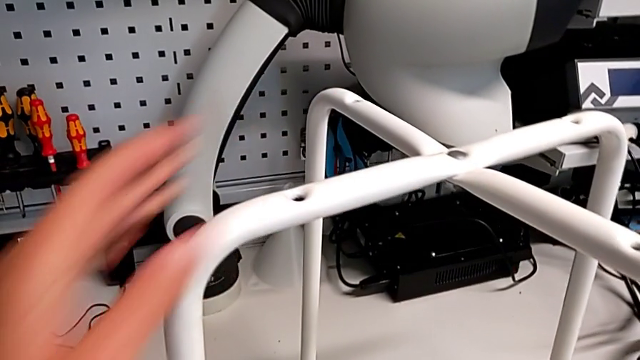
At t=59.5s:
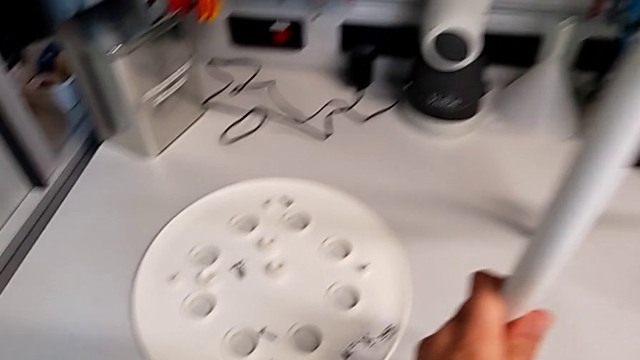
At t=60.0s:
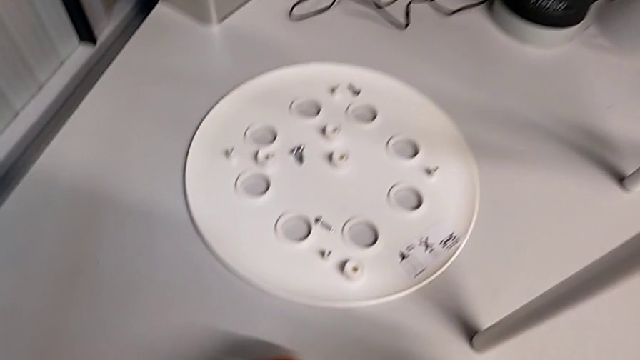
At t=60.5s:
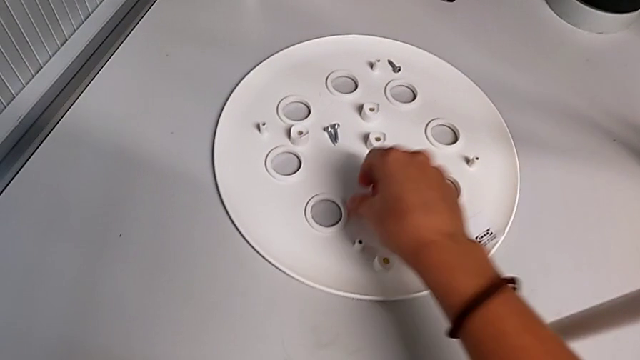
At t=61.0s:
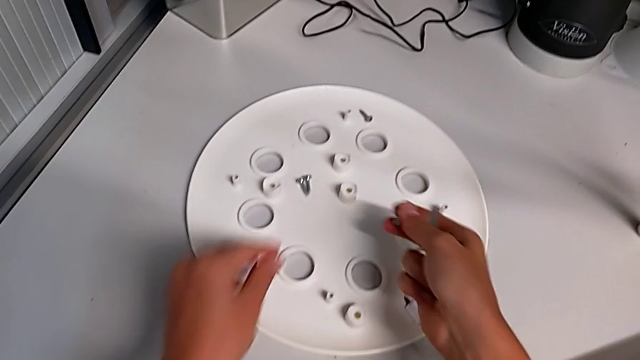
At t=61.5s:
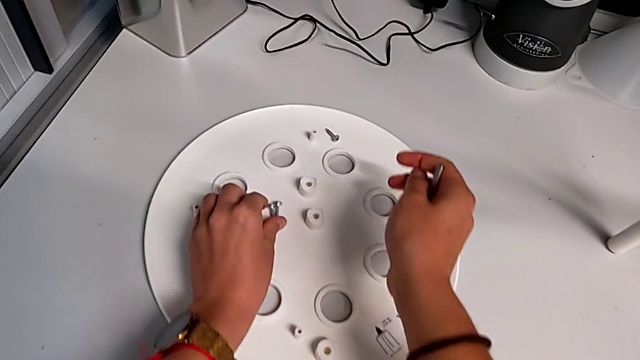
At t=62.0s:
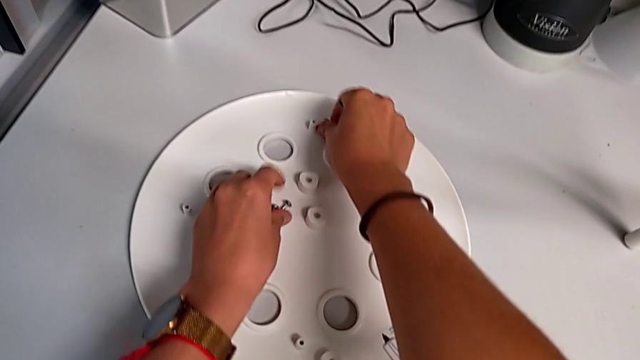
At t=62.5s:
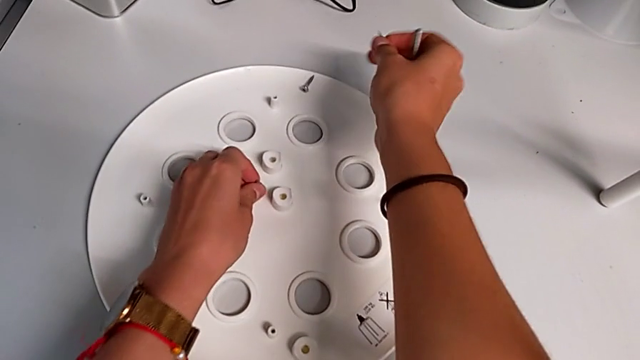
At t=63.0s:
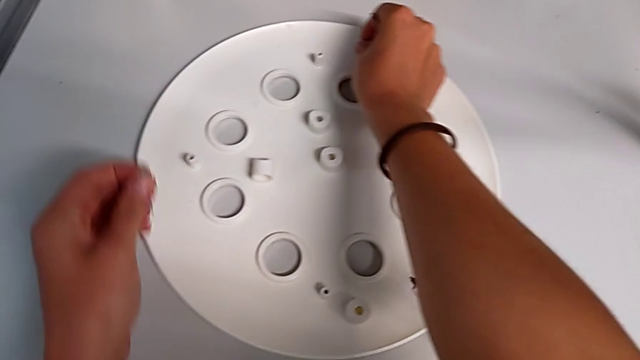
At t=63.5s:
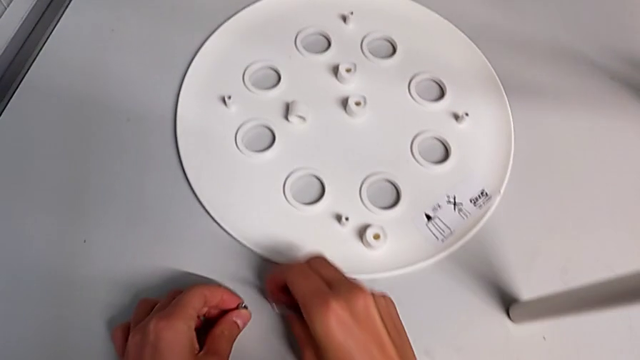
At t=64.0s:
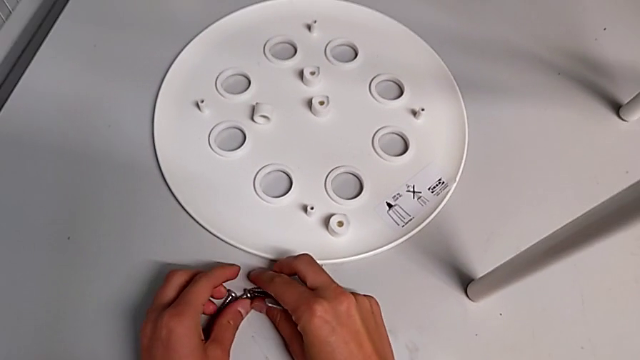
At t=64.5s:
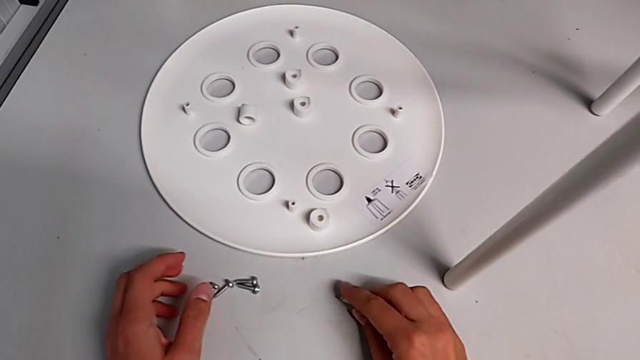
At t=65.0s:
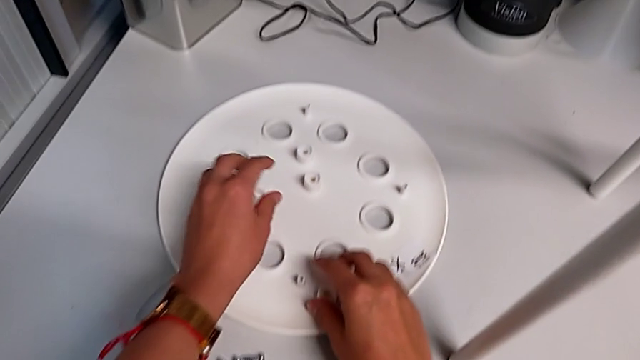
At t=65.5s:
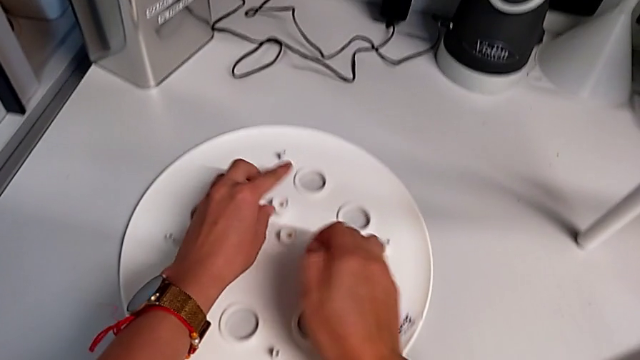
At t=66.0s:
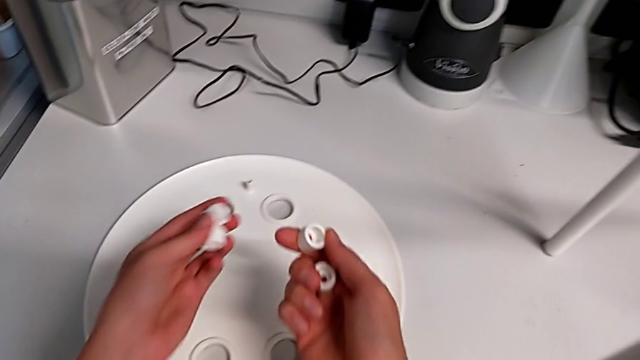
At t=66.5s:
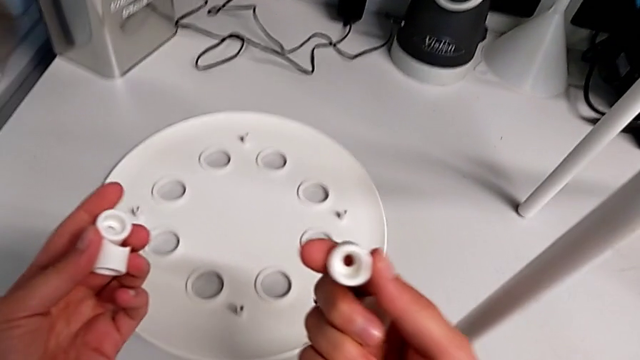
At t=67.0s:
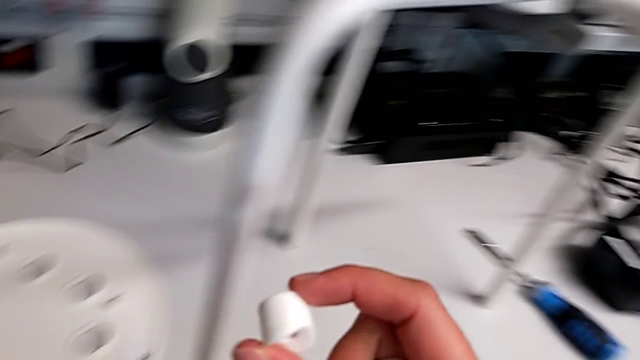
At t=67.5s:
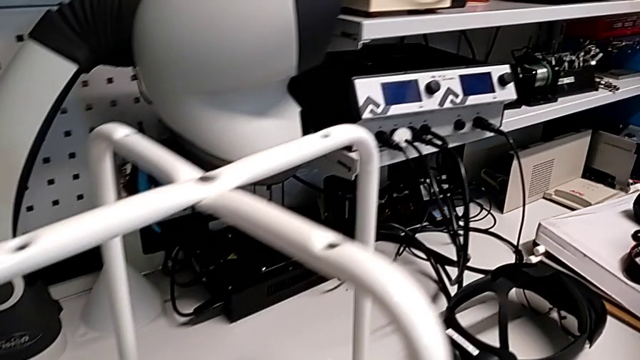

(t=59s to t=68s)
The camera wearer is assembling the seat with the legs. They approach the screw, grab it, place it, place the hexagonal wrench, grab the washer and approach the leg.

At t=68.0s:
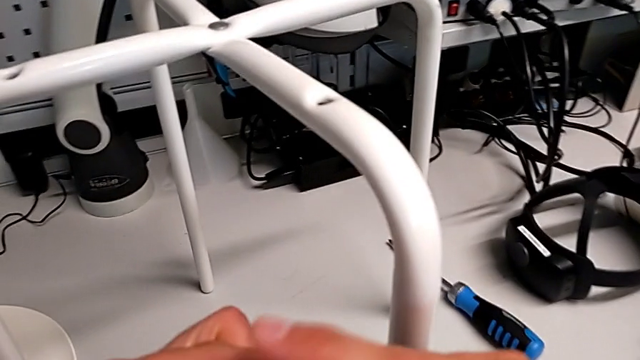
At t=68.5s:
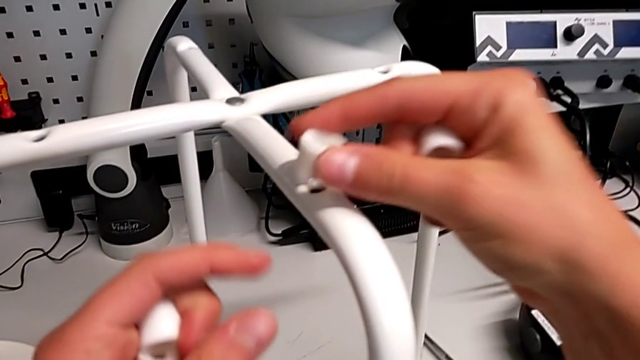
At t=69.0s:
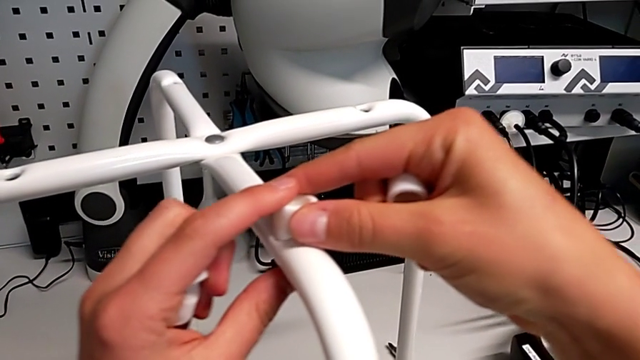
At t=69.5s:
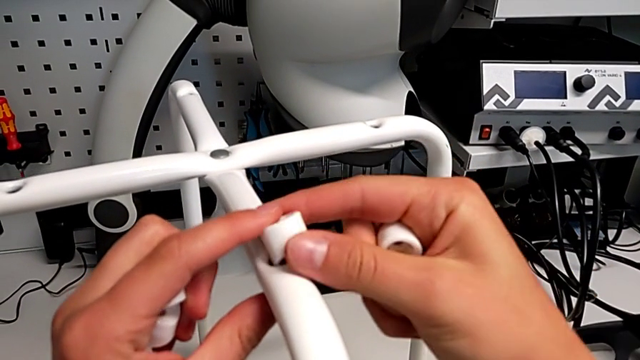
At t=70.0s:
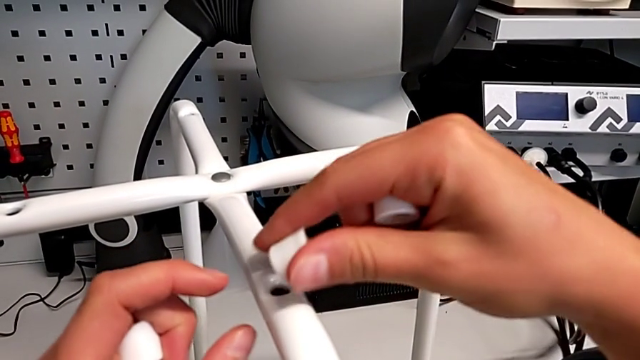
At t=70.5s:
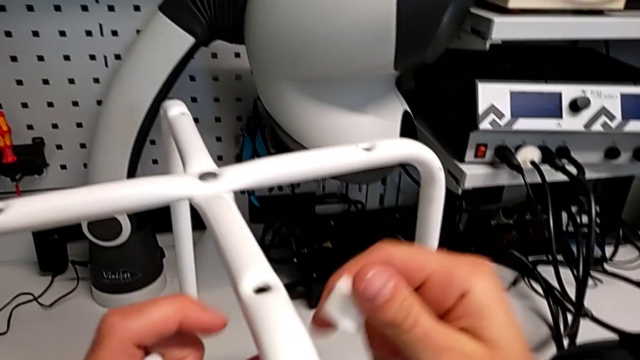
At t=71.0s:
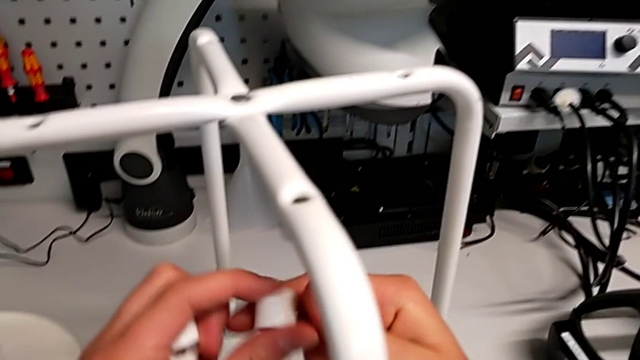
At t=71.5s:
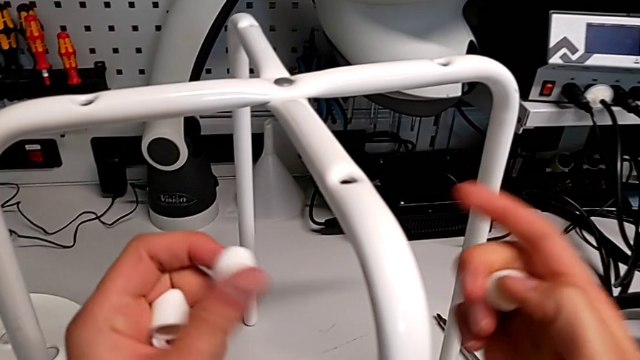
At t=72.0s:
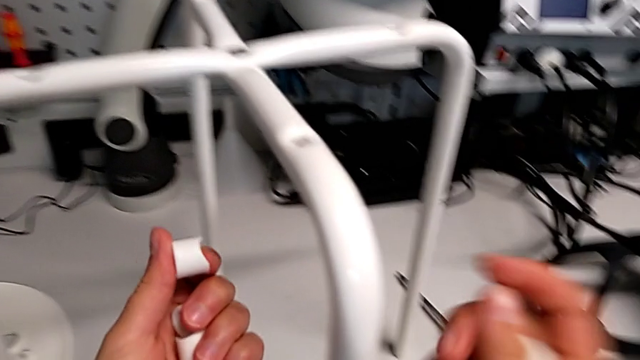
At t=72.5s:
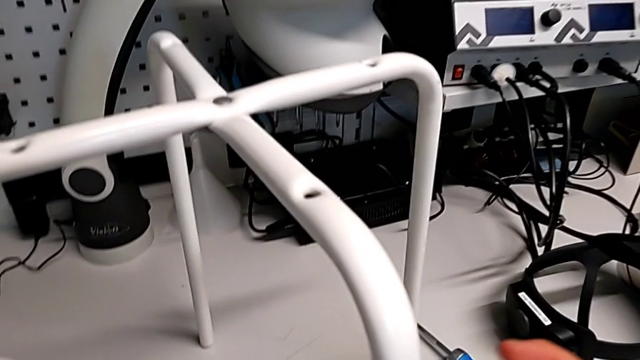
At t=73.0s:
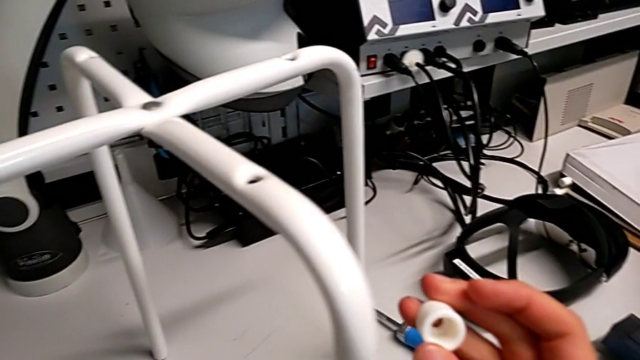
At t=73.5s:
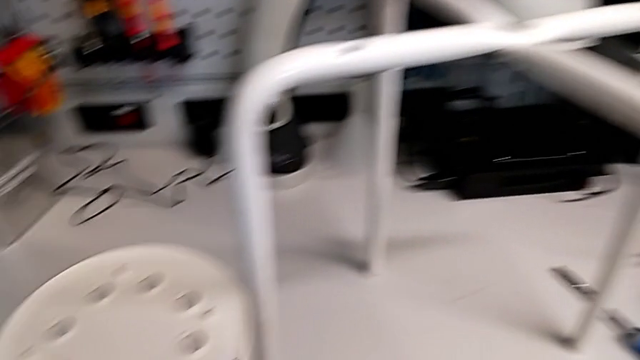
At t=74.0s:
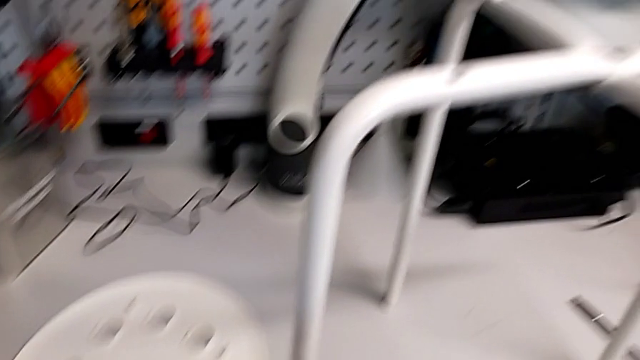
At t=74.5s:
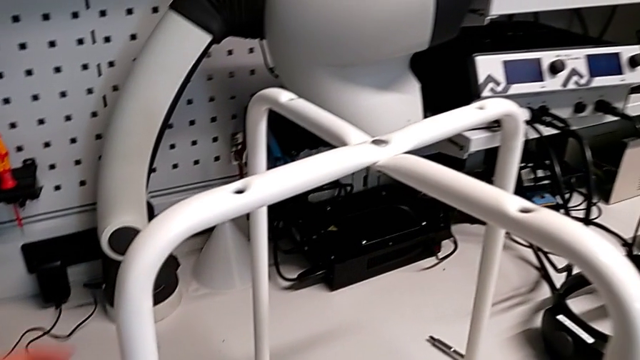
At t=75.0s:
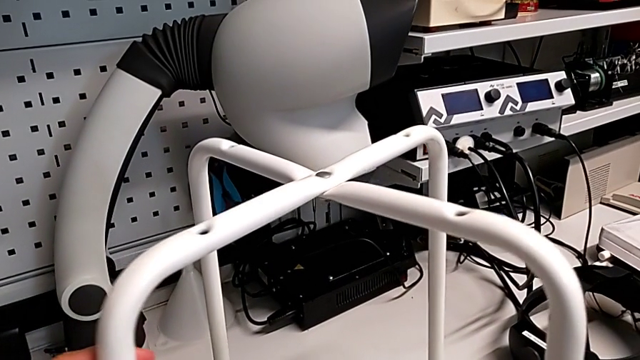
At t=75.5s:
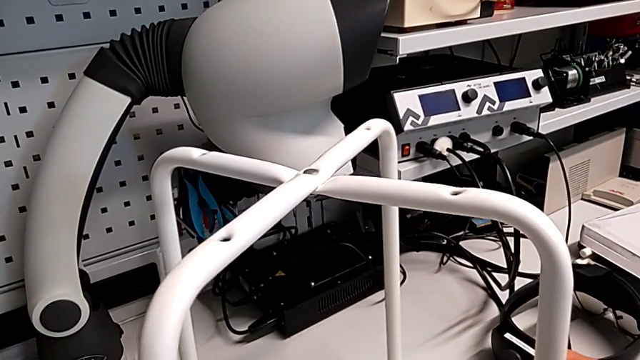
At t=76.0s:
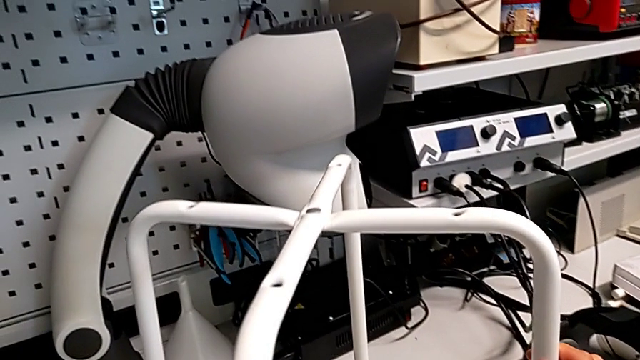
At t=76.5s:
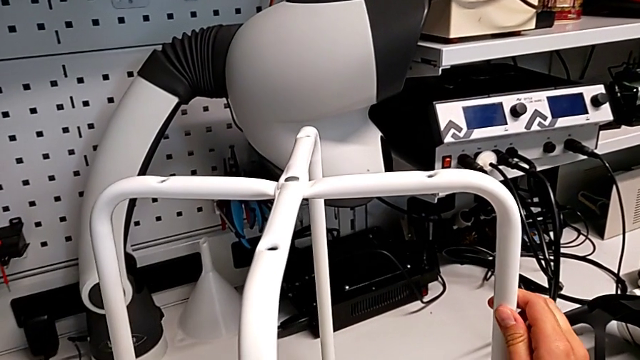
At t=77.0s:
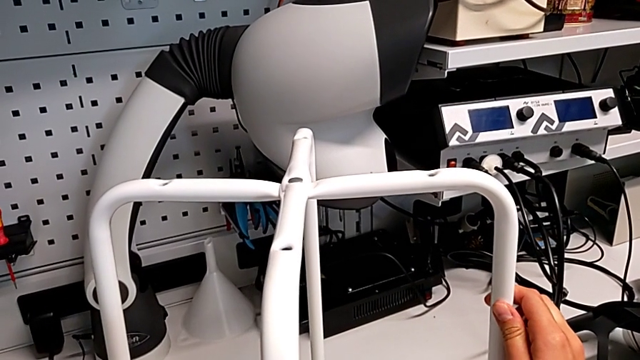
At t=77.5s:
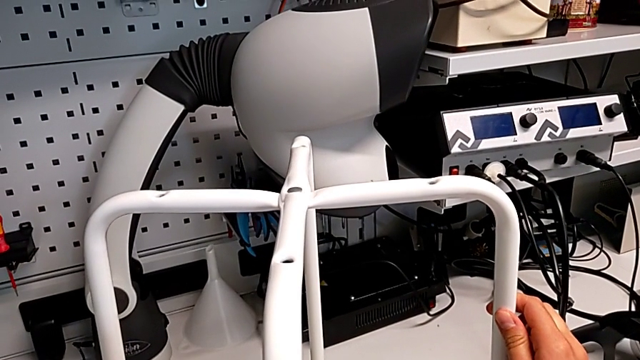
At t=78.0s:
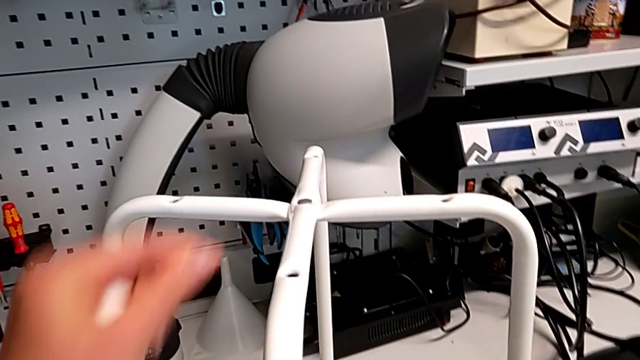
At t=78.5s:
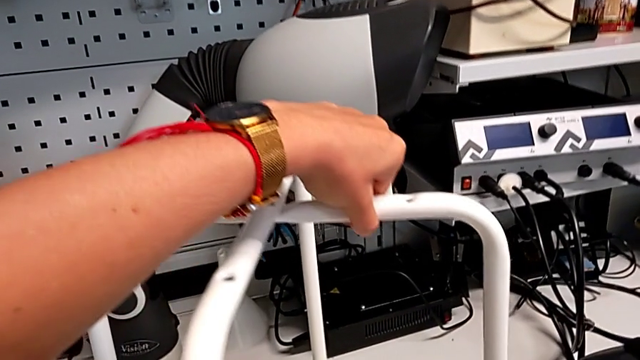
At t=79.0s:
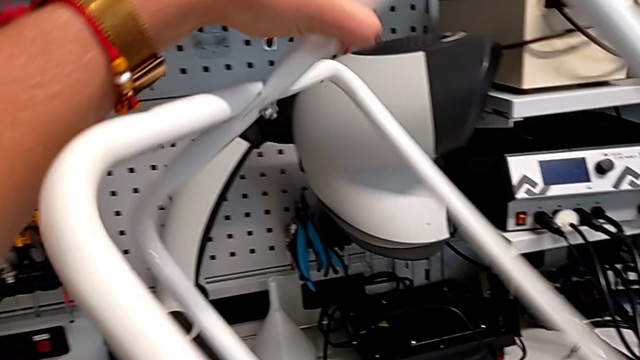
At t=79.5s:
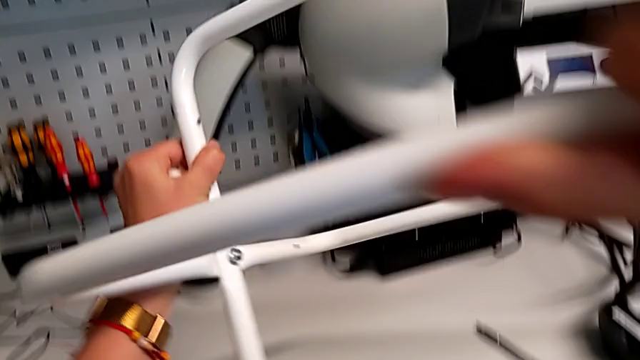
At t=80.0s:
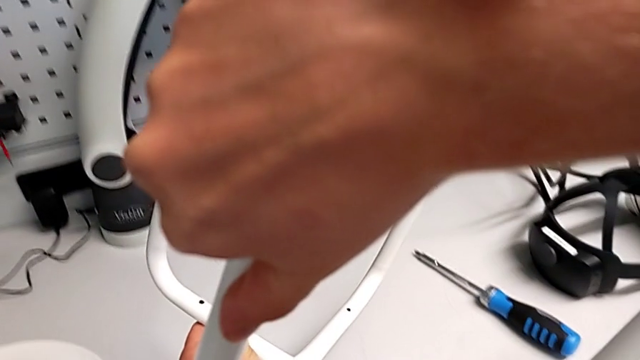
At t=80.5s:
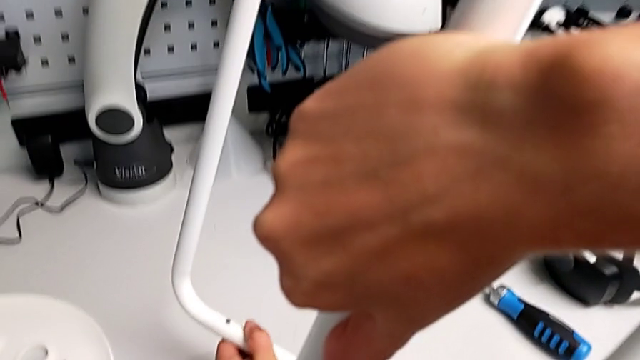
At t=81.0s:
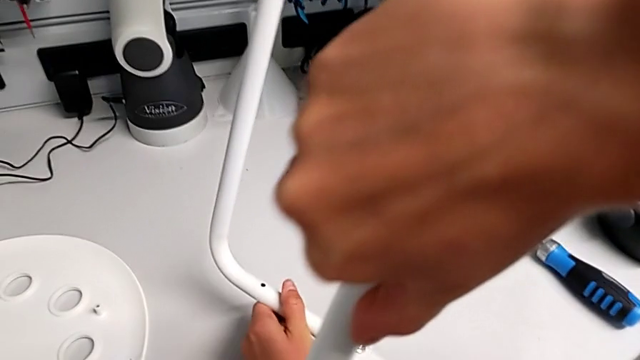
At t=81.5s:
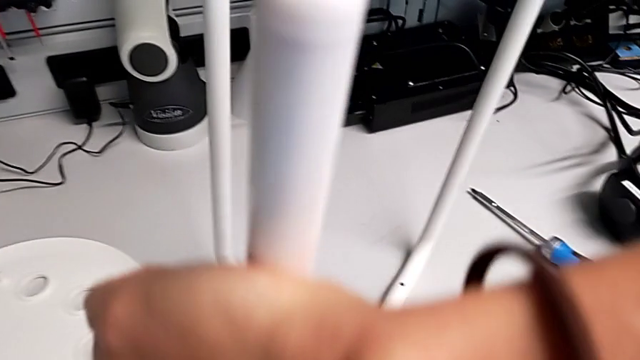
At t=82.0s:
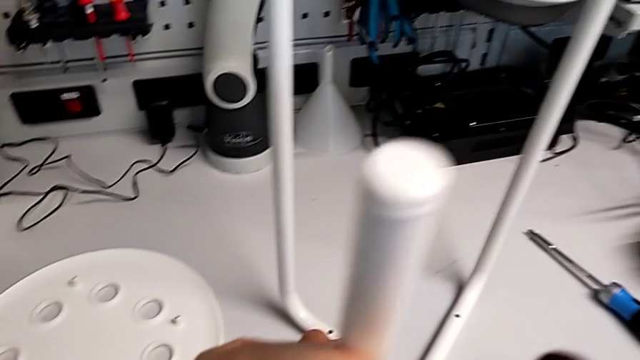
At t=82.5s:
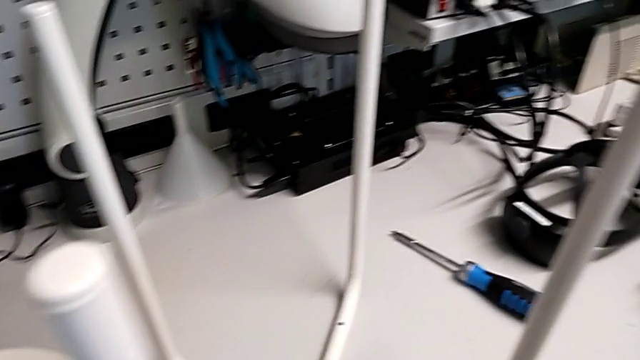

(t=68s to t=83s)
The camera wearer is assembling the seat with the legs. They wrongly place the washer on the leg. They grab the washer with the right hand and grab it with the left hand. They approach the leg, grab it and wrongly rotate it on its axis. They grab the leg, rotate it and place it.
